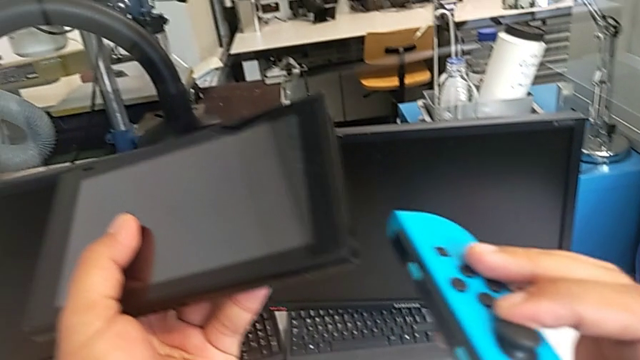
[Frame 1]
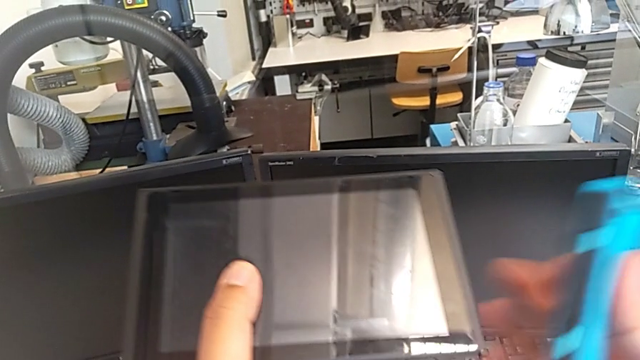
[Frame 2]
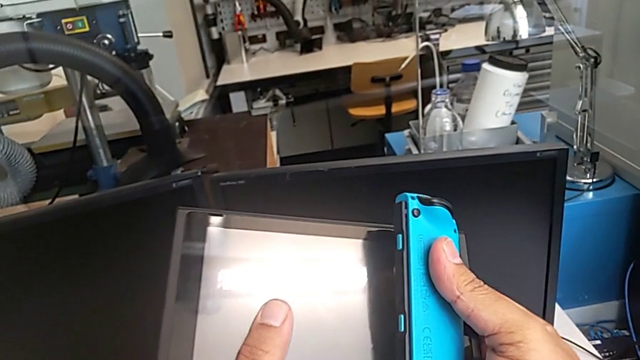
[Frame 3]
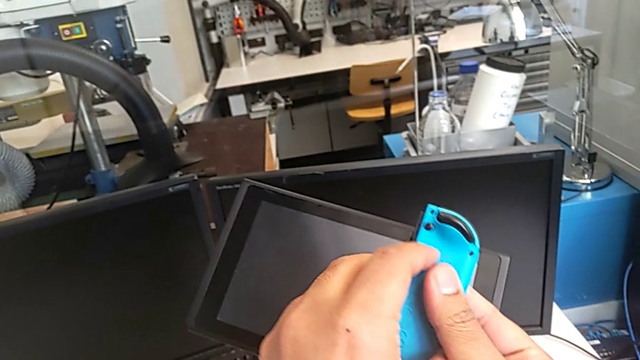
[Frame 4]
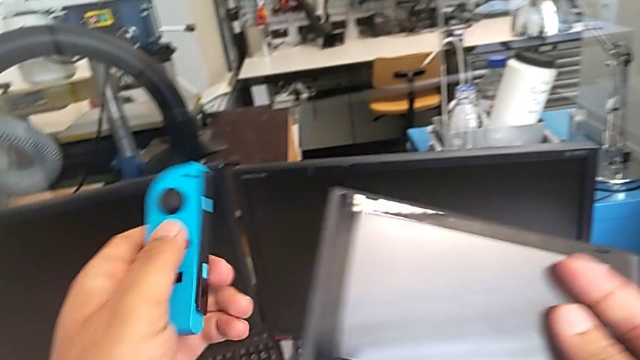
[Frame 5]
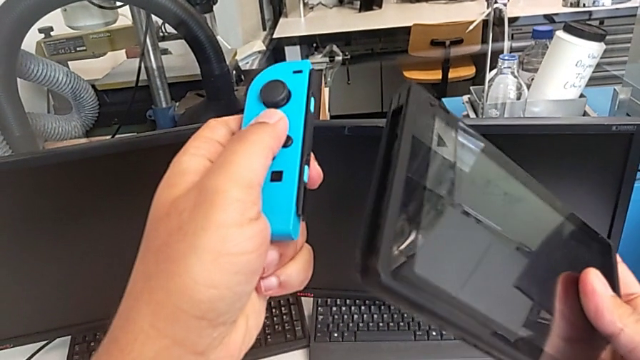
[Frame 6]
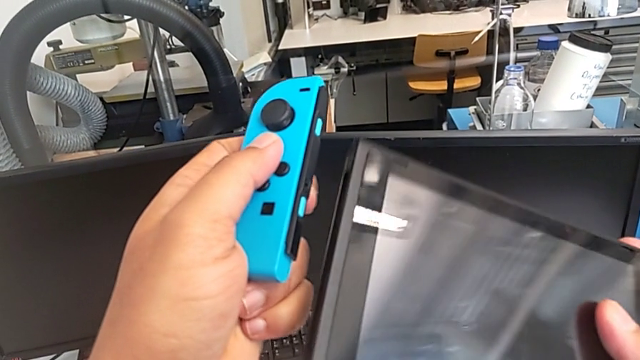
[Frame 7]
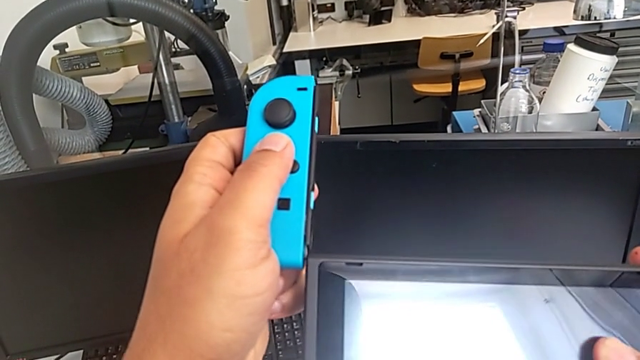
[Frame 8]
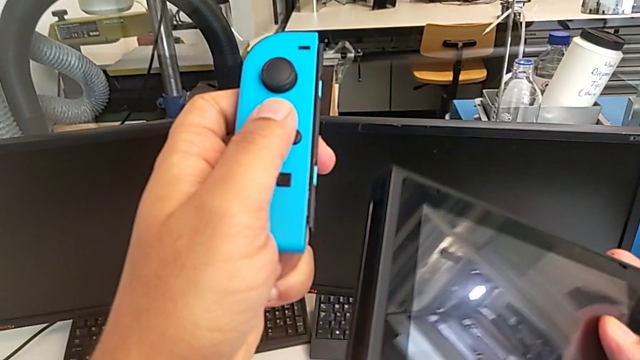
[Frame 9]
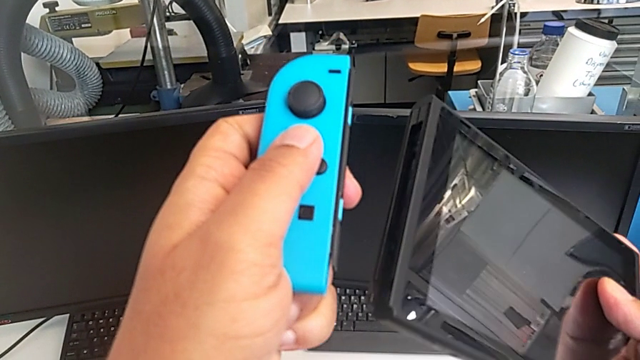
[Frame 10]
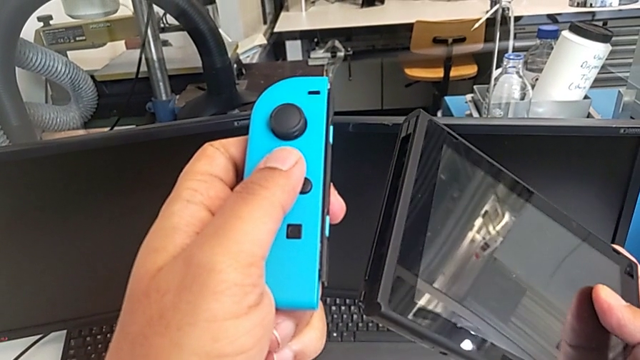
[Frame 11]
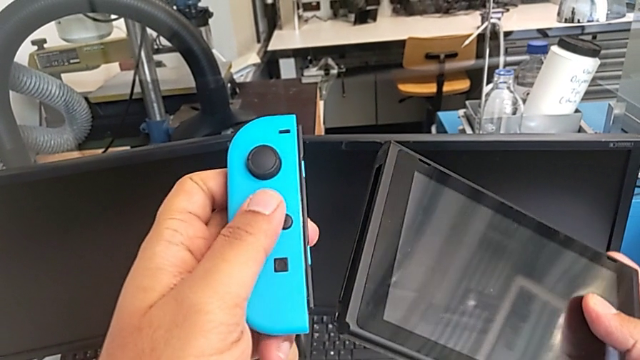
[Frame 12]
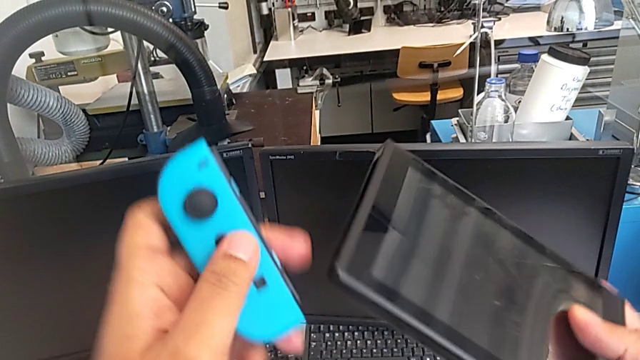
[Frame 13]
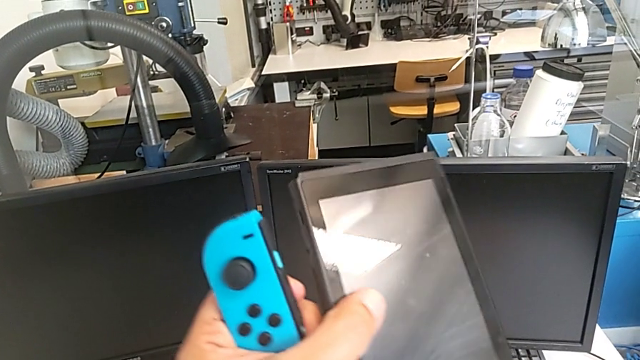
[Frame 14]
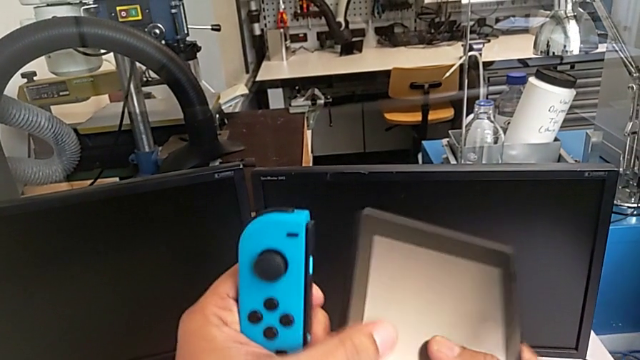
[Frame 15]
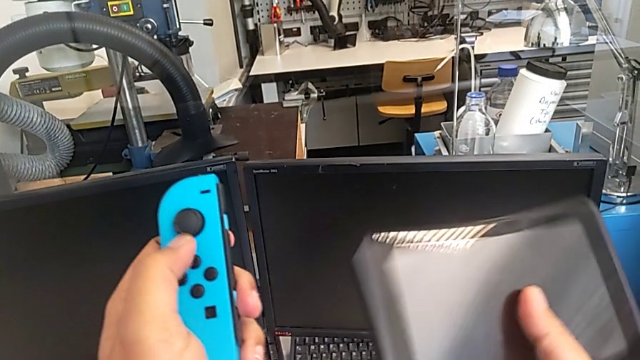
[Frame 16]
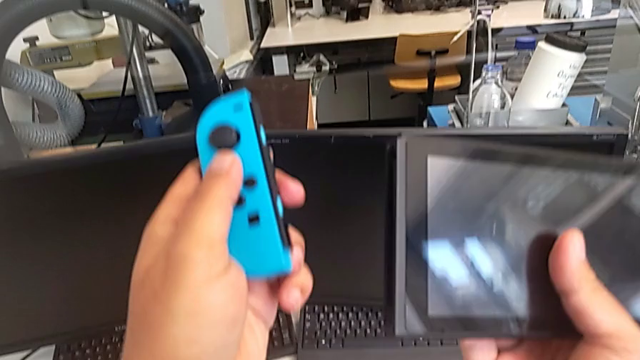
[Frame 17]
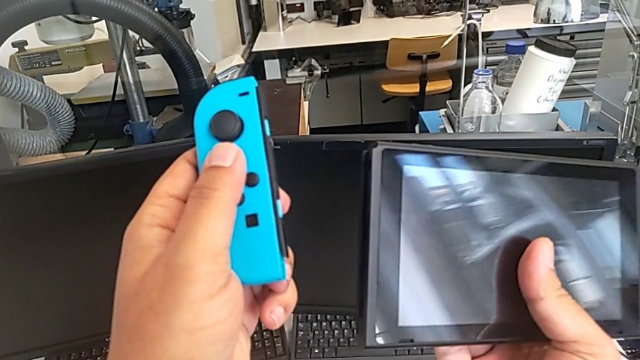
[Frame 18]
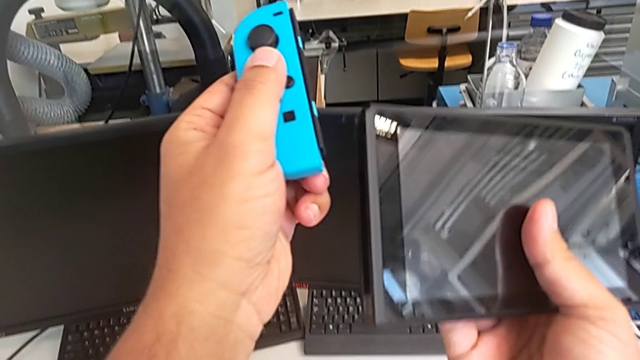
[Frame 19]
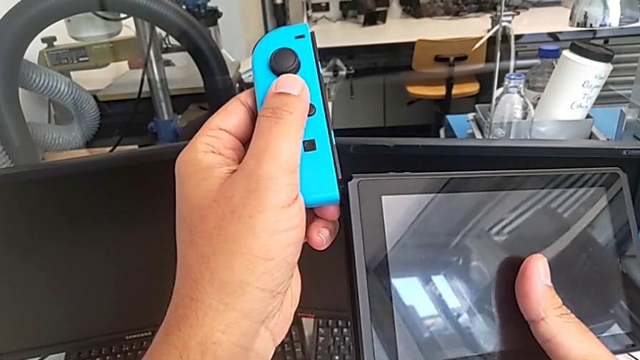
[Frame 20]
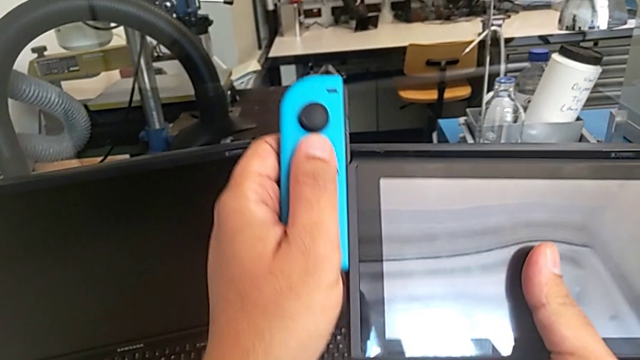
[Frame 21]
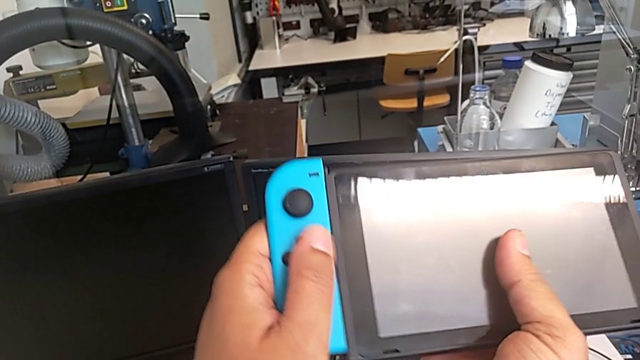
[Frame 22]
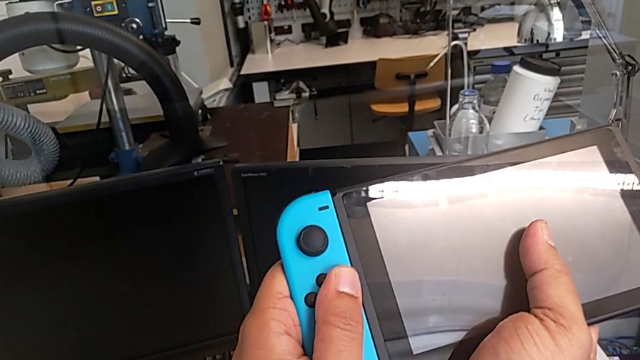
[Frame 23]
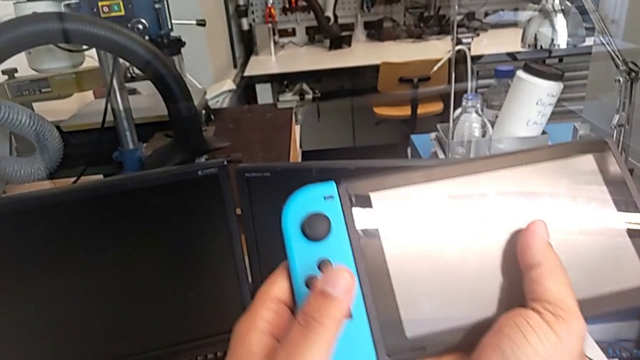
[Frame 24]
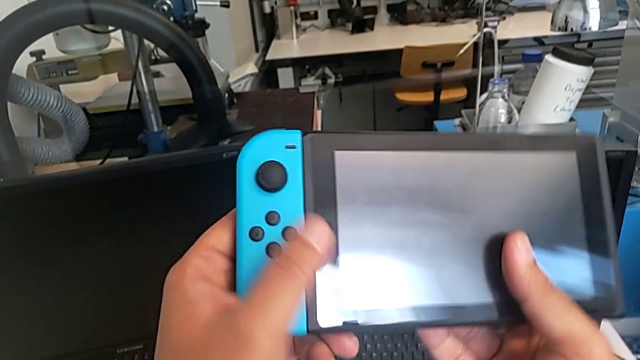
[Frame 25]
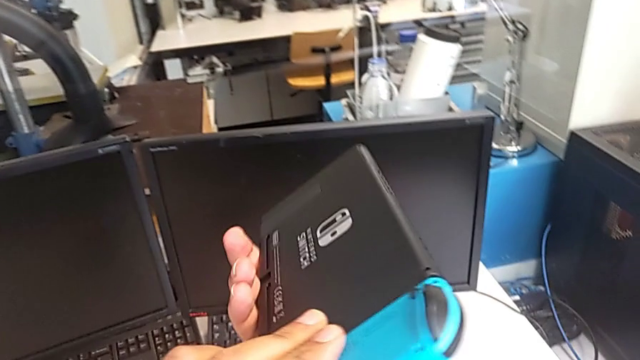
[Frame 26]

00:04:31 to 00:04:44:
The camera wearer is changing the Joy-Con controllers from the comfort grip to the Nintendo Switch. They rotate the blue Joy-Con controller, rotate the Nintendo Switch and assemble the blue Joy-Con controller.

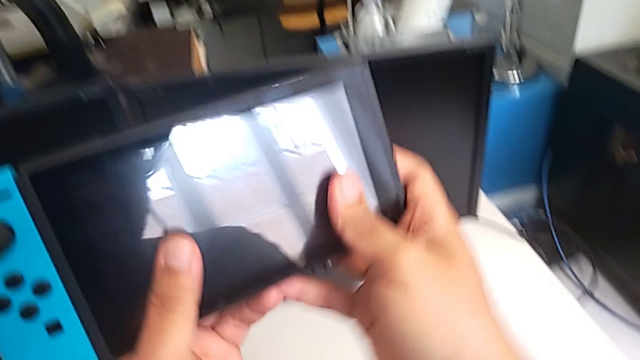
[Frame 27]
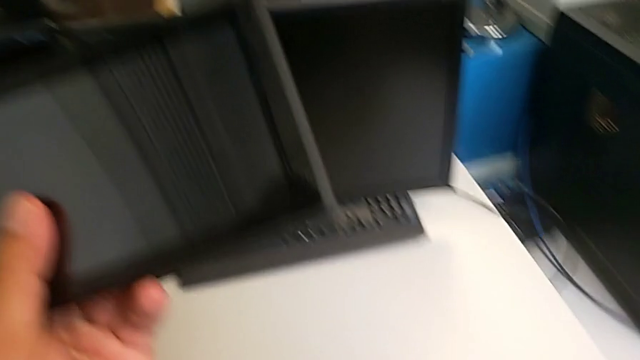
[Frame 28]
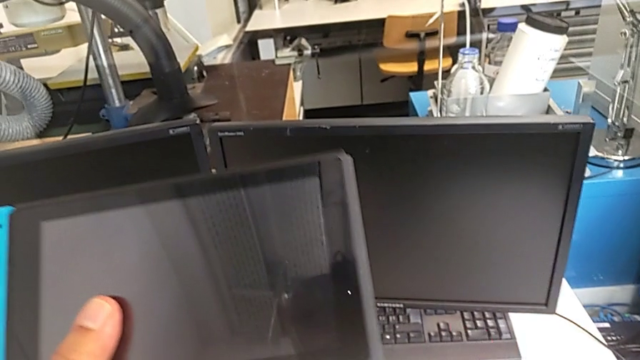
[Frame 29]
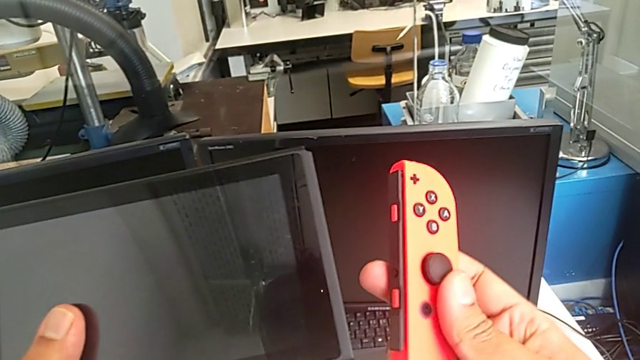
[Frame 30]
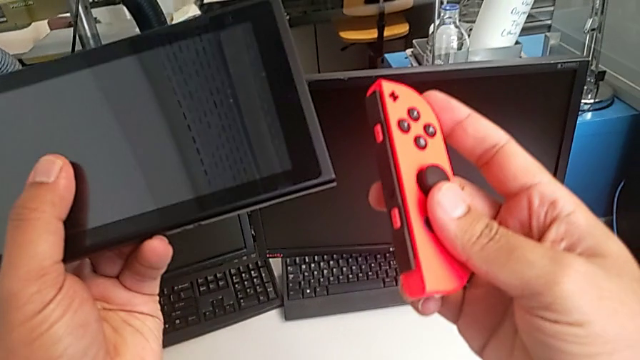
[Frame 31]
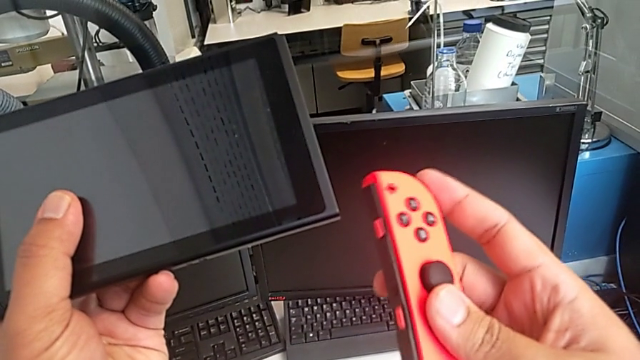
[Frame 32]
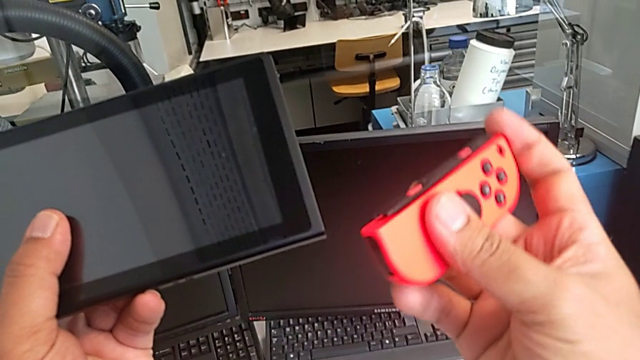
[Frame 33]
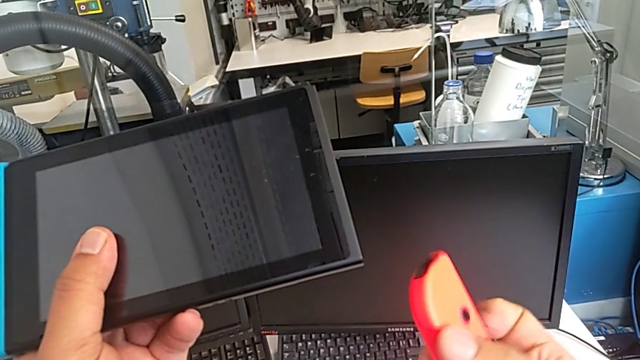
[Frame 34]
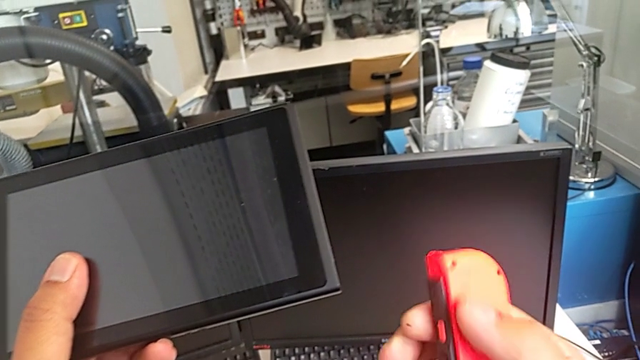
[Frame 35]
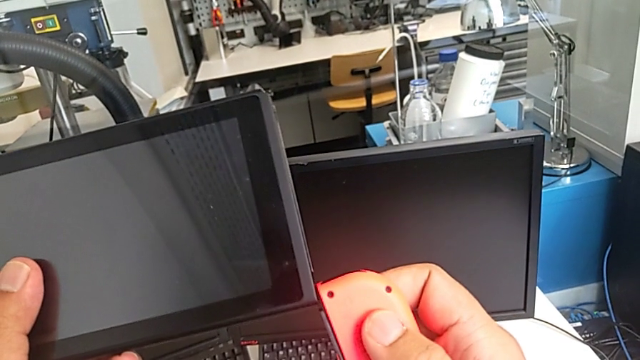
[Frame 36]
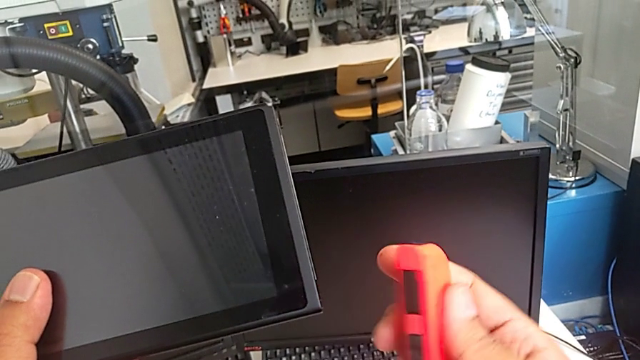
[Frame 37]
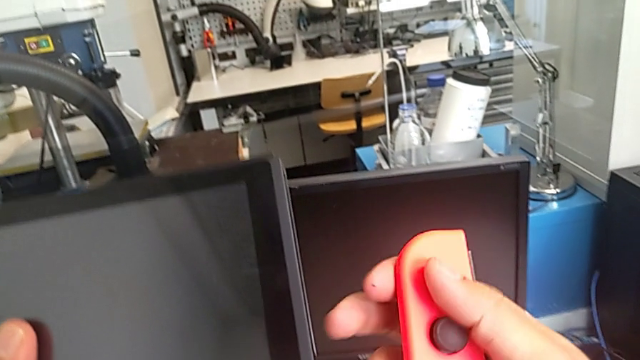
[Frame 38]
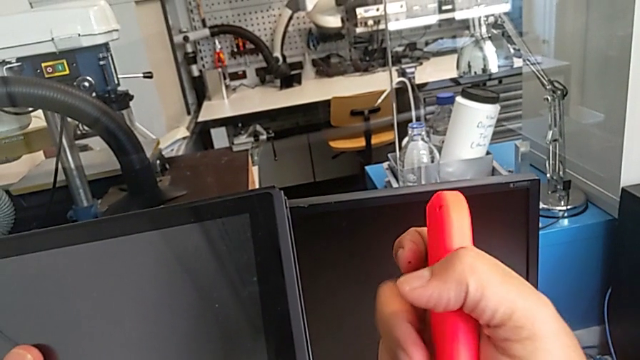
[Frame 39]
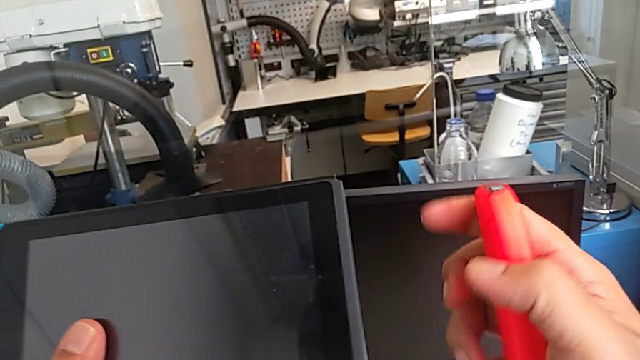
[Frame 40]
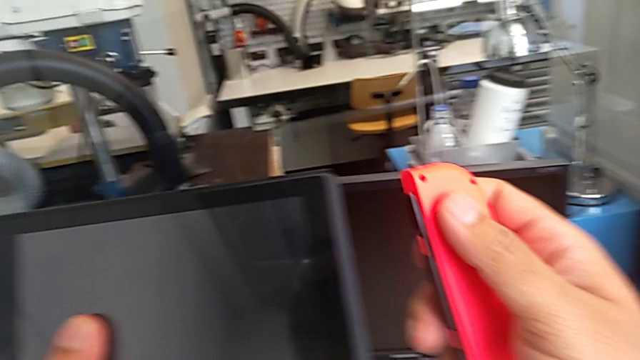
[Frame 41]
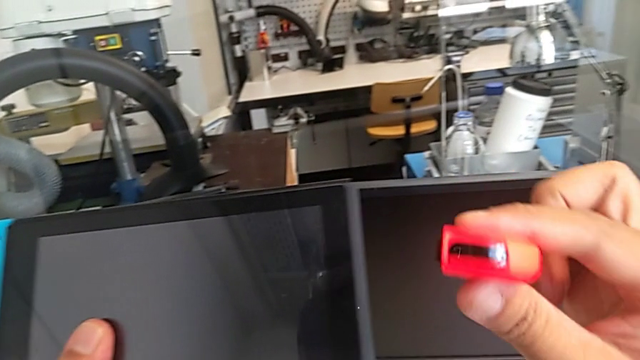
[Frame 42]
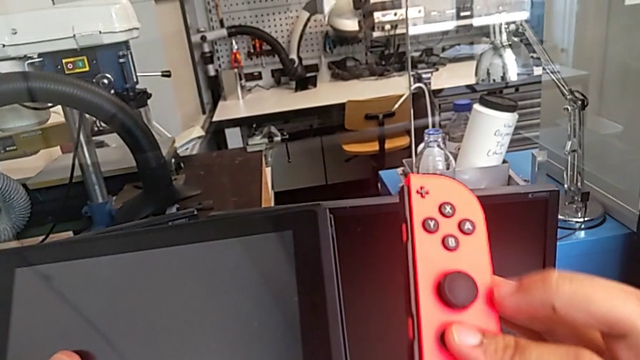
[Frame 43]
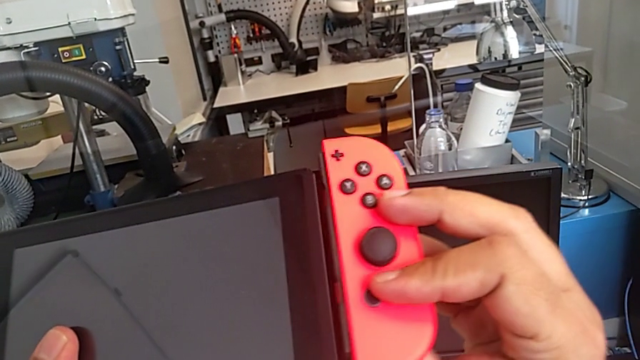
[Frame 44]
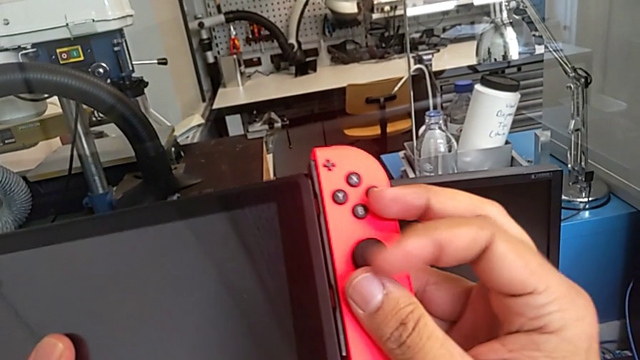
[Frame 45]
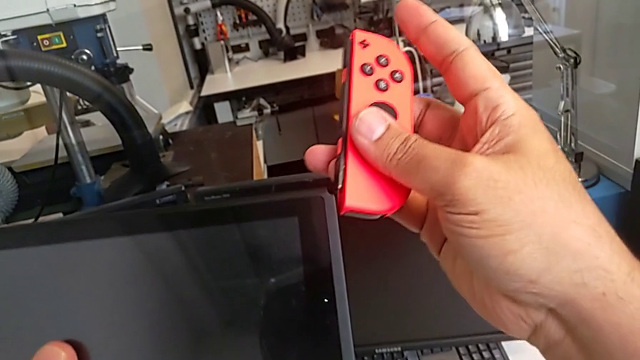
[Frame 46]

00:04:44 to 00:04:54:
The camera wearer is changing the Joy-Con controllers from the comfort grip to the Nintendo Switch. They lift the red Joy-Con controller and rotate it.
